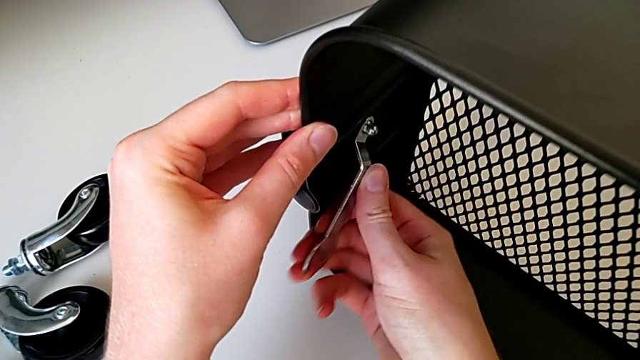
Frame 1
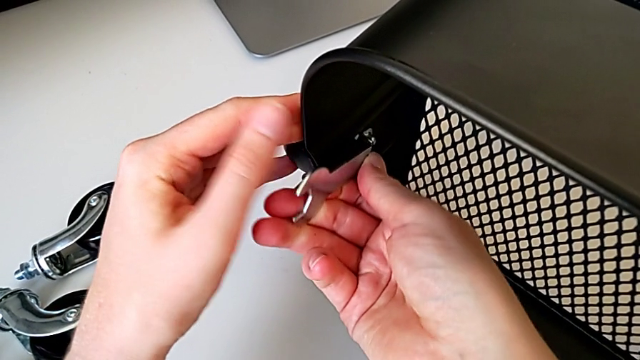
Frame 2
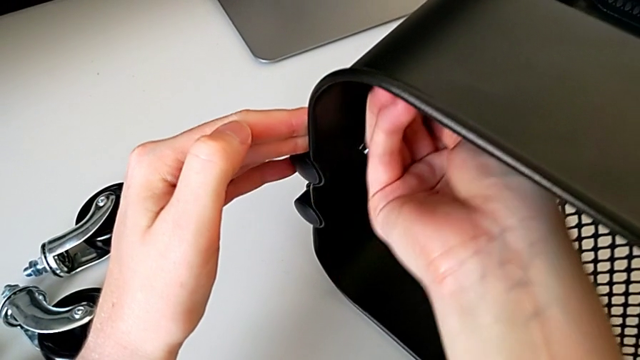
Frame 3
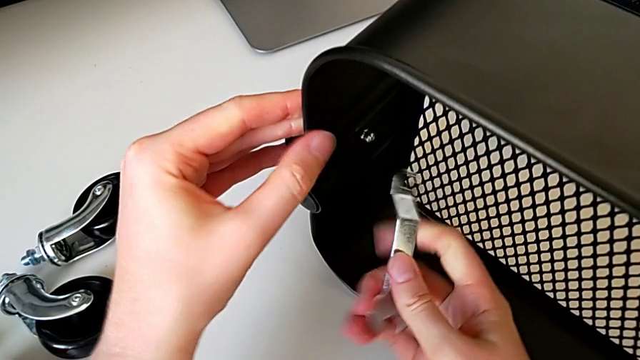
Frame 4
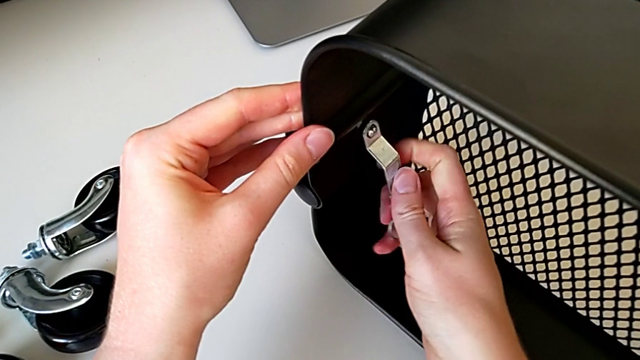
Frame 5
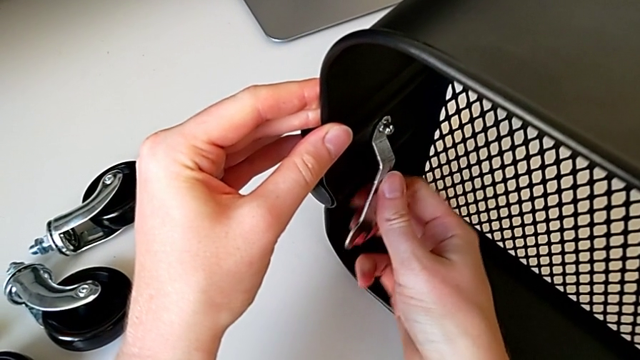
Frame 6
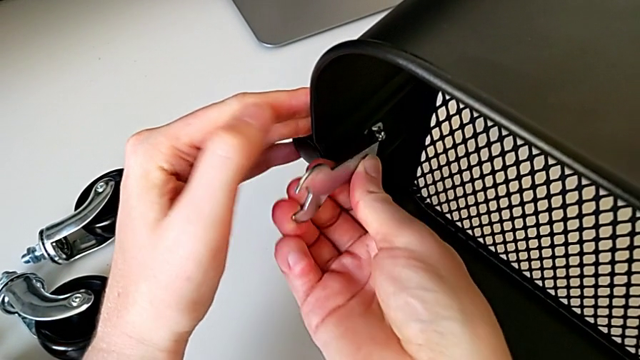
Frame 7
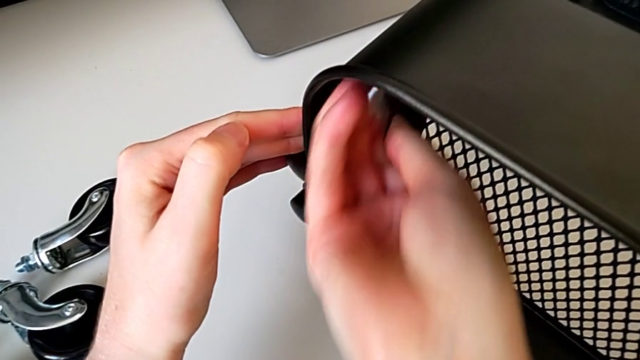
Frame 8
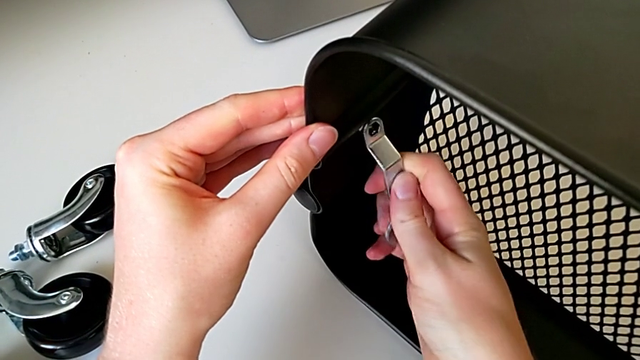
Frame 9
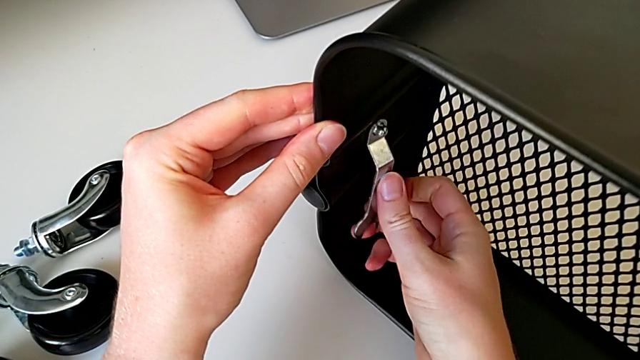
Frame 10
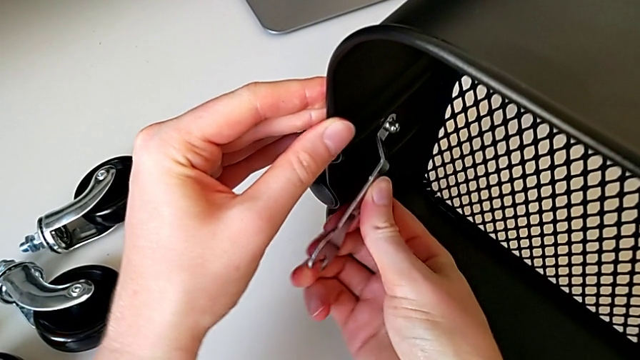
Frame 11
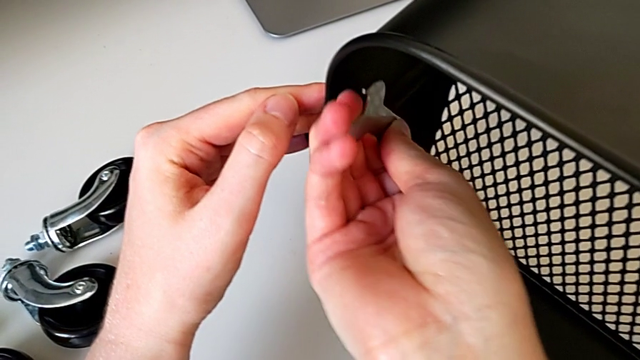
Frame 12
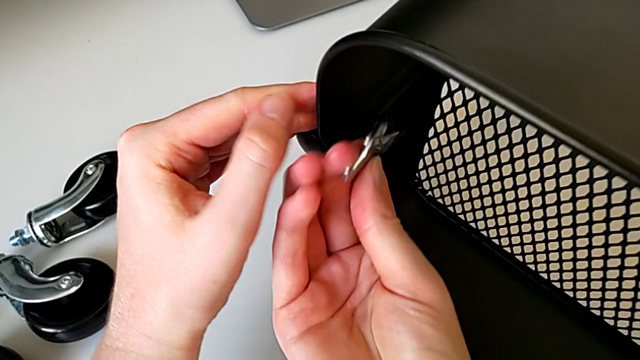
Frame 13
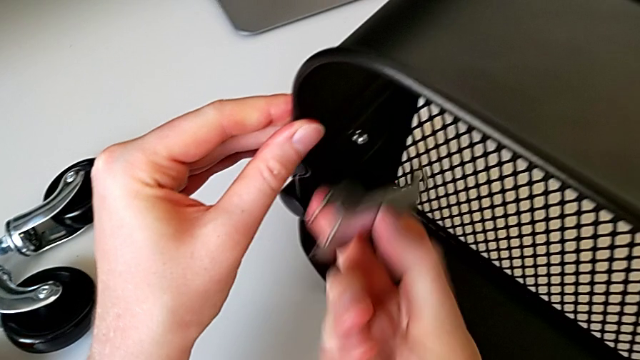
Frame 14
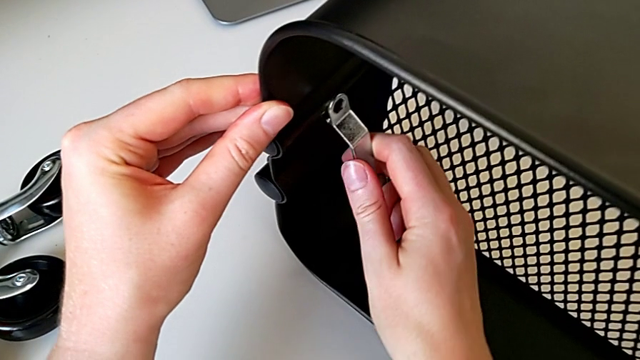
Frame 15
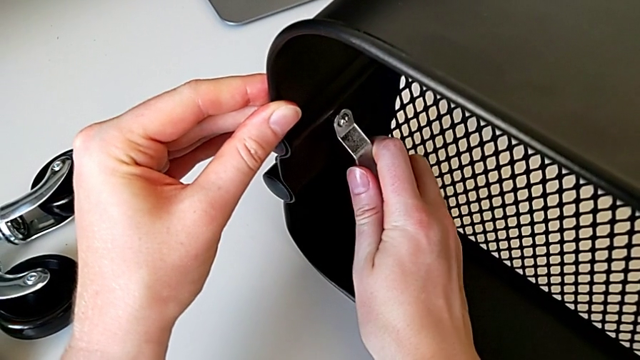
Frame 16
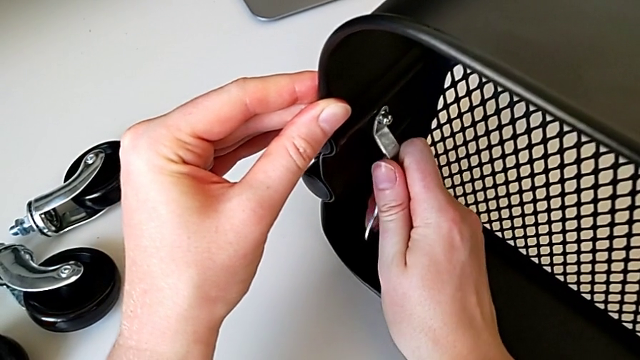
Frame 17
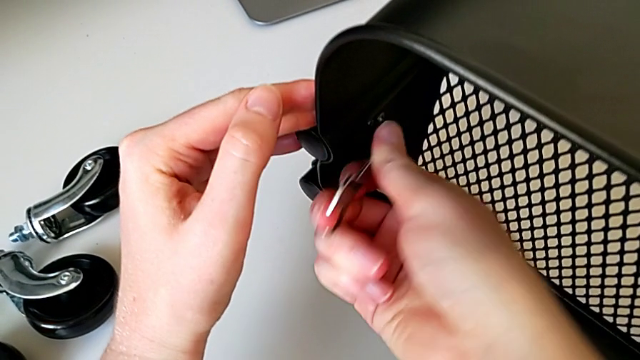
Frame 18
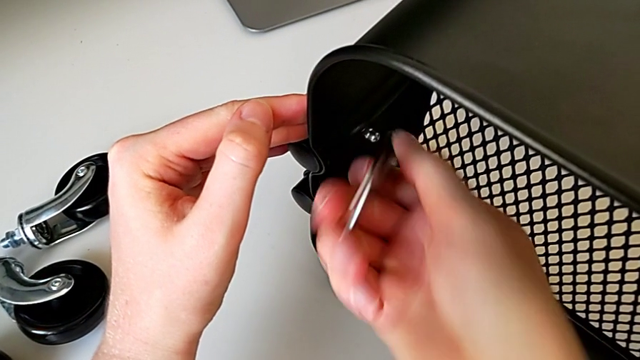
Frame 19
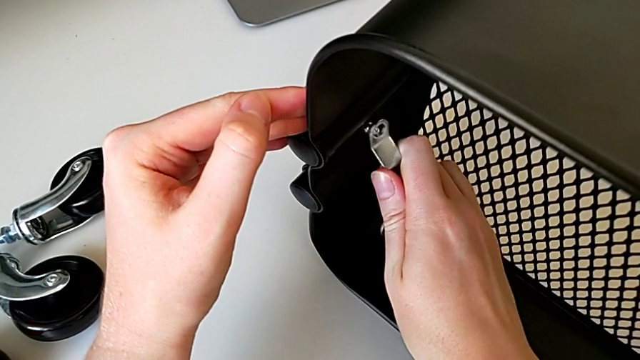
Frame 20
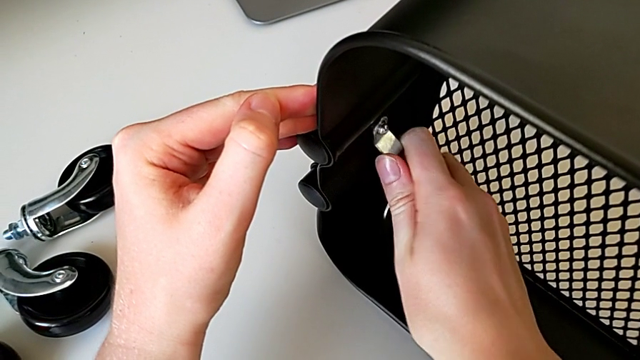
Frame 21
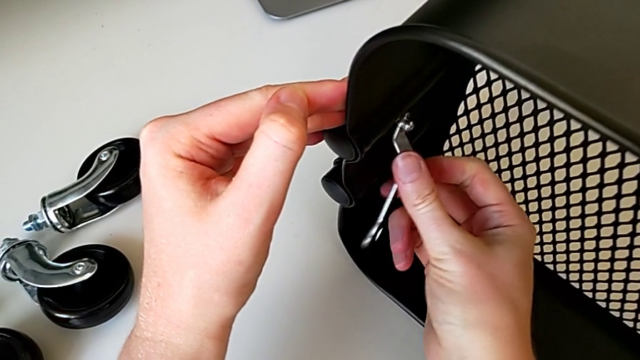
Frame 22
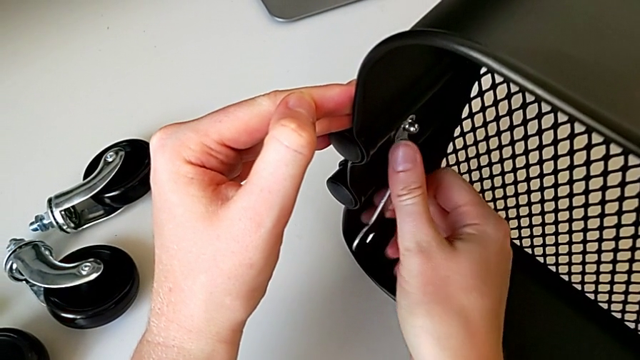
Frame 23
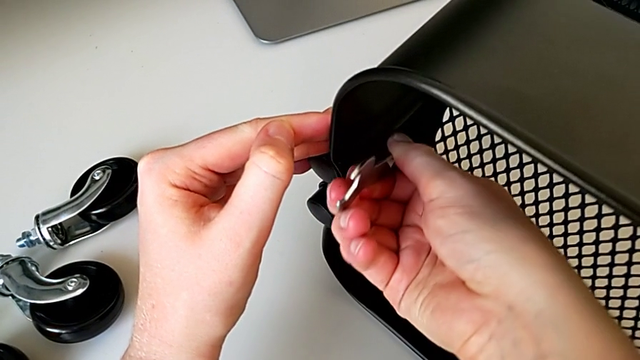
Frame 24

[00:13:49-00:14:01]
The camera wearer is screwing the third bracket into place. They screw the hexagon cap nut, withdraw the hexagonal wrench, insert it, screw the hexagon cap nut, withdraw the hexagonal wrench, insert it, screw it, withdraw it, insert it, screw the hexagon cap nut twice and withdraw the hexagonal wrench.

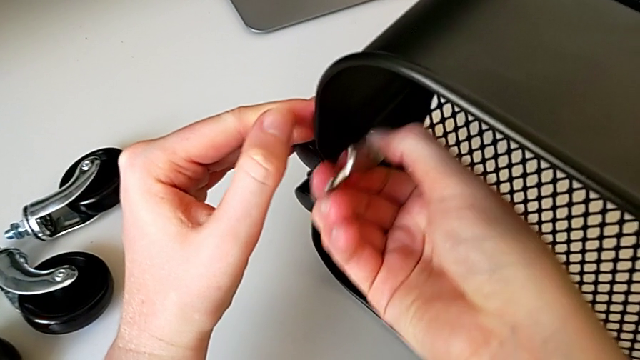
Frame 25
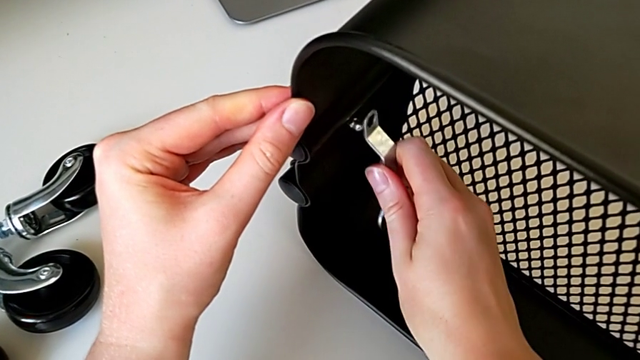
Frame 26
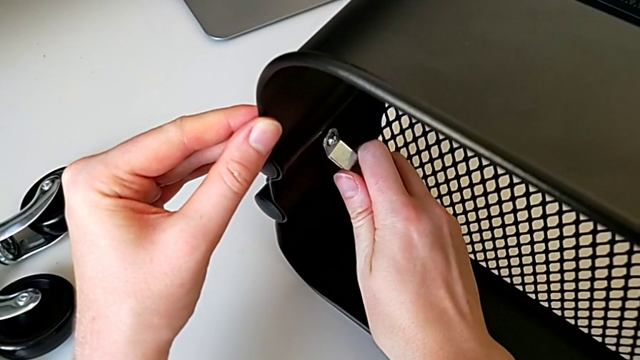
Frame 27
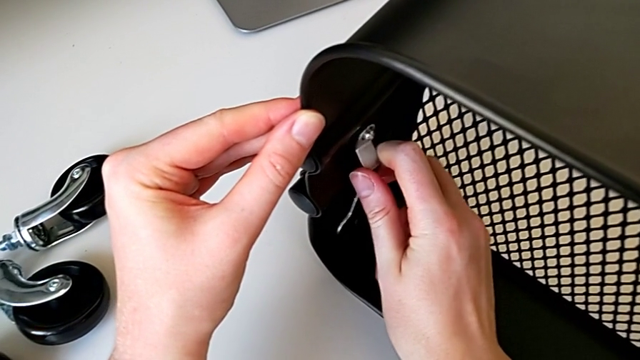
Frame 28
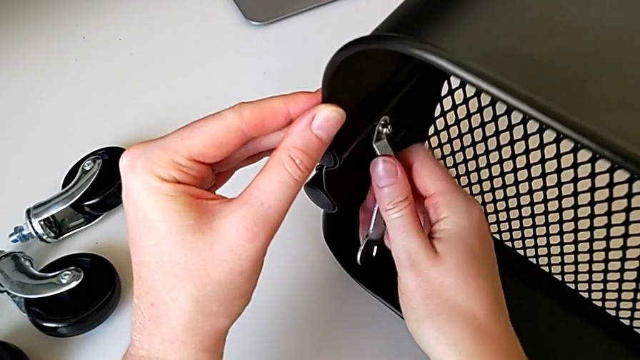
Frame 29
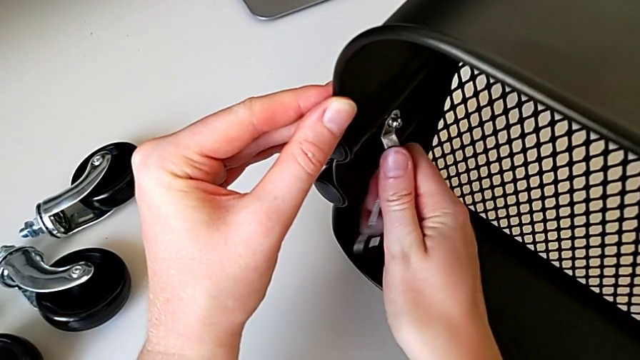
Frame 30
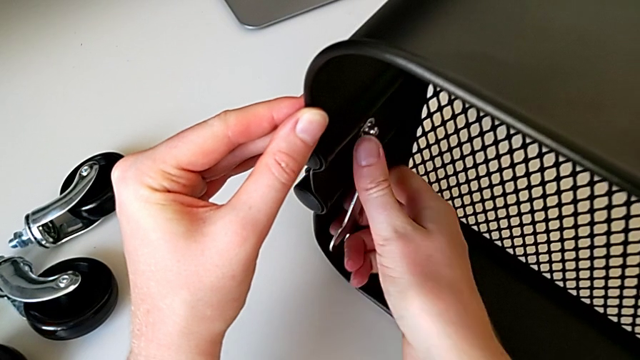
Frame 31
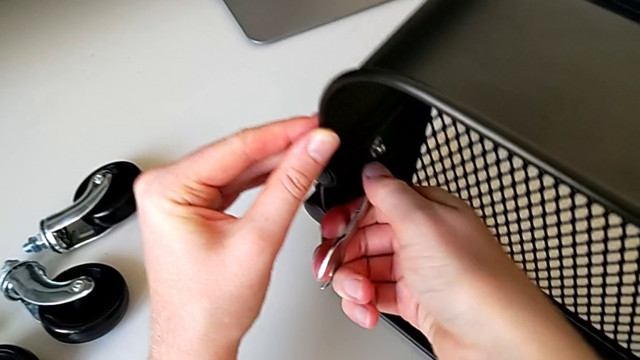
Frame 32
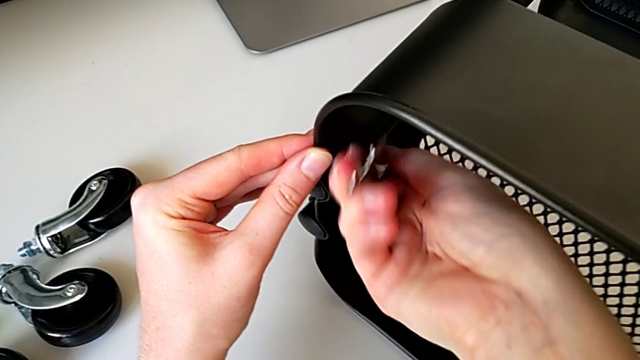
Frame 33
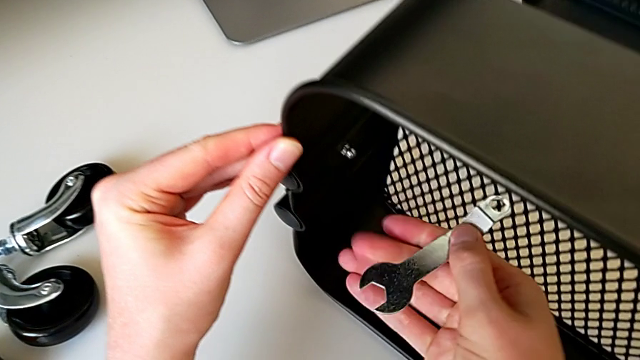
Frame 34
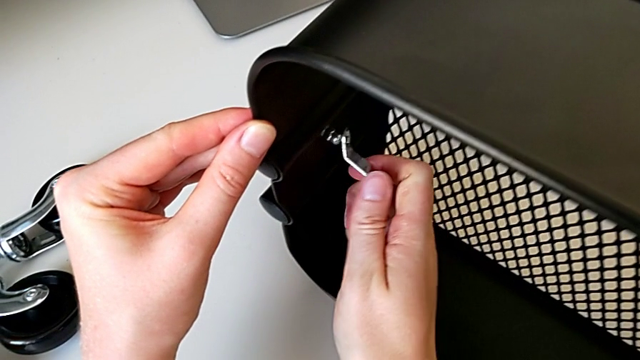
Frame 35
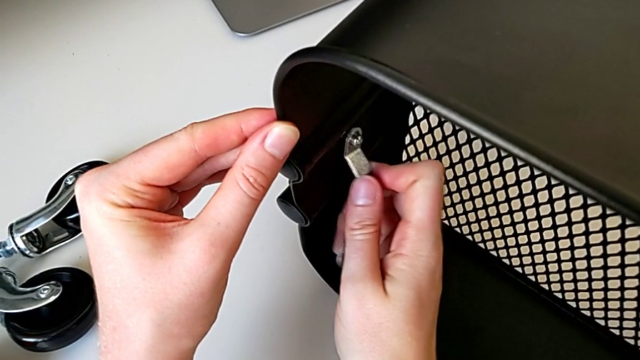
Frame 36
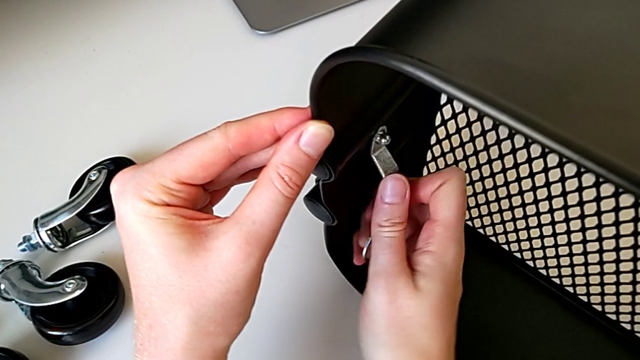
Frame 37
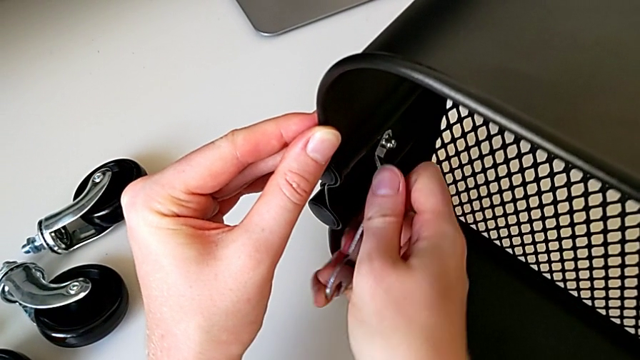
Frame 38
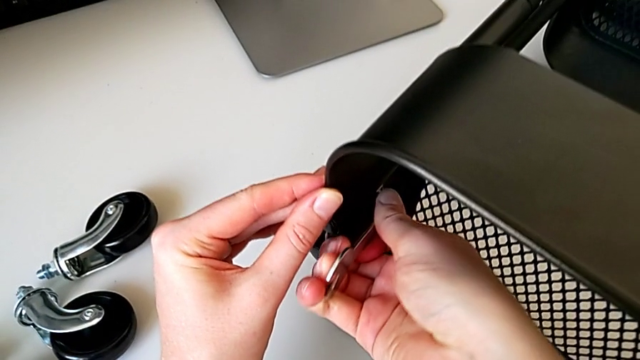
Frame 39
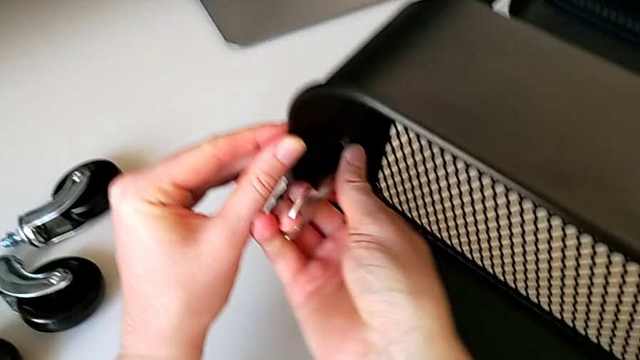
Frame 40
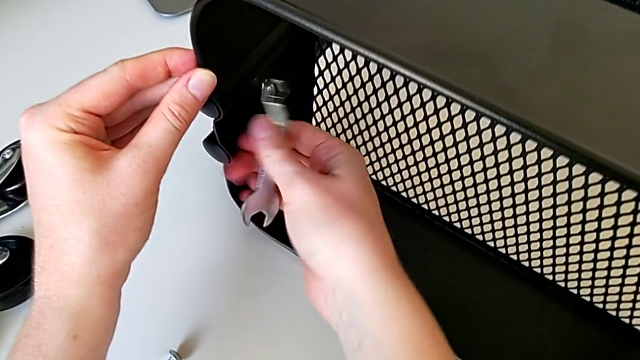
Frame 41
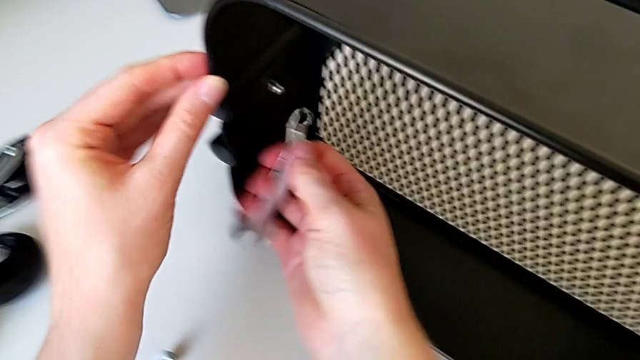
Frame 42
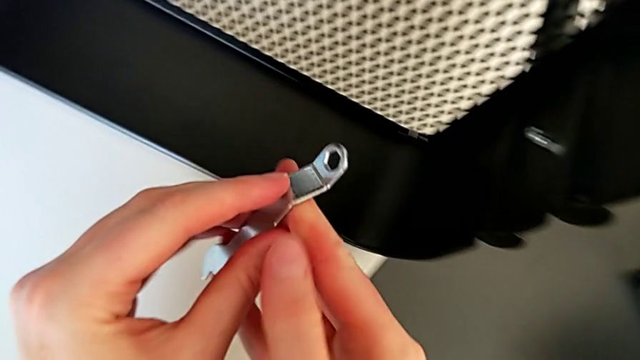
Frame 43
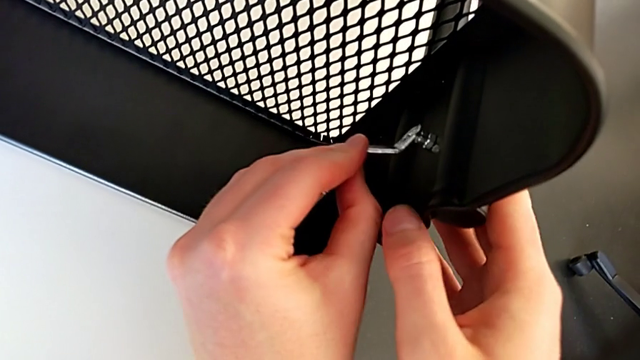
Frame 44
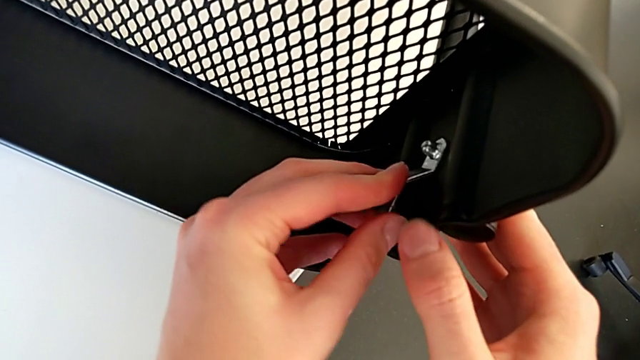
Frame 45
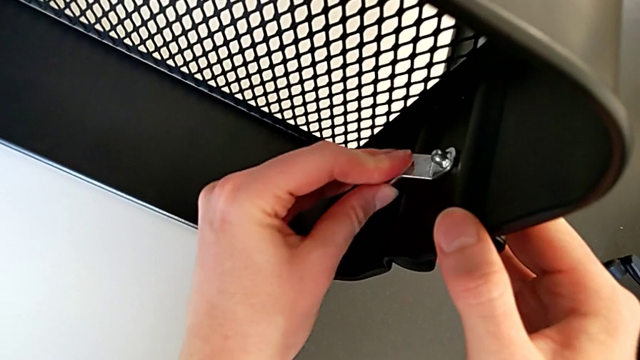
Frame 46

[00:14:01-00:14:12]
The camera wearer is screwing the third bracket into place. They insert the hexagonal wrench, screw the hexagon cap nut, withdraw the hexagonal wrench, insert it, screw it, withdraw it, insert it and screw the hexagon cap nut.
